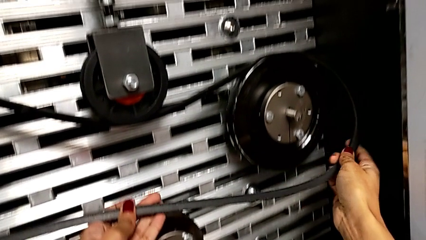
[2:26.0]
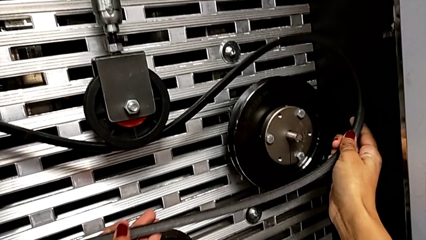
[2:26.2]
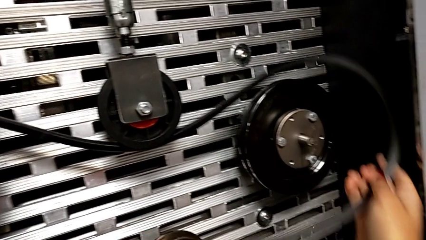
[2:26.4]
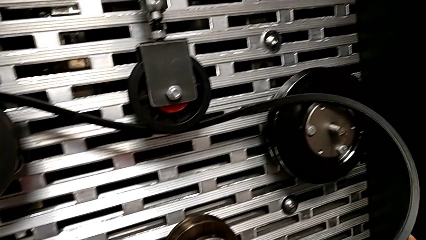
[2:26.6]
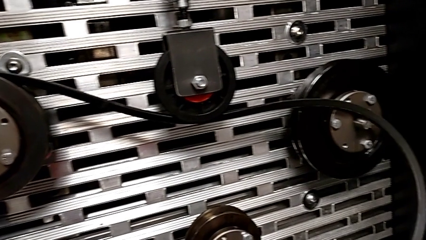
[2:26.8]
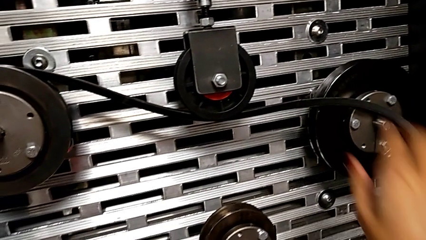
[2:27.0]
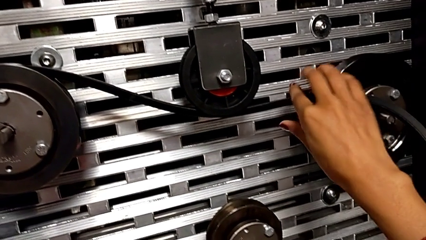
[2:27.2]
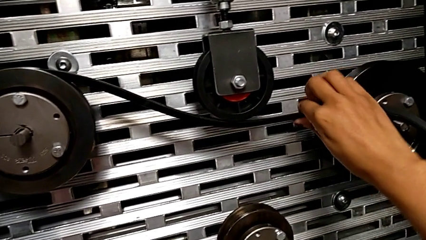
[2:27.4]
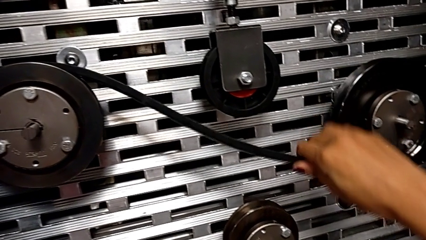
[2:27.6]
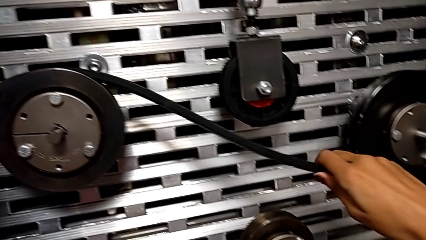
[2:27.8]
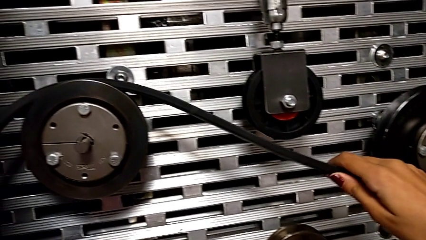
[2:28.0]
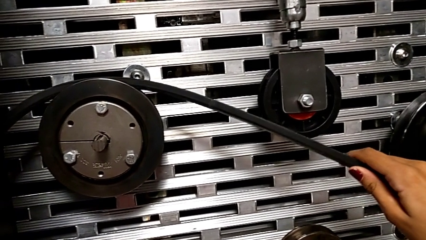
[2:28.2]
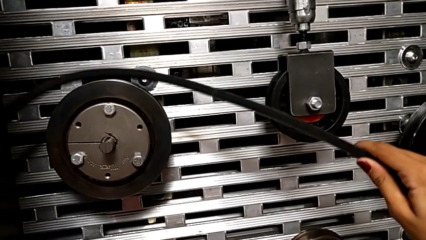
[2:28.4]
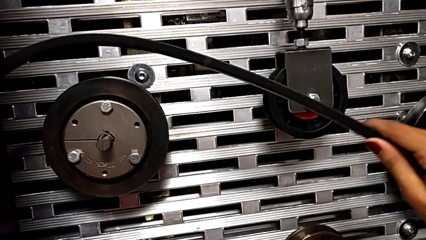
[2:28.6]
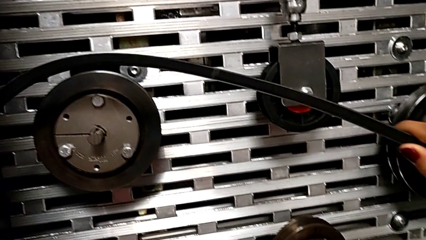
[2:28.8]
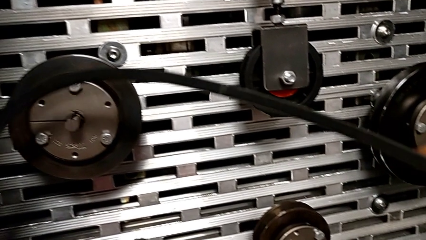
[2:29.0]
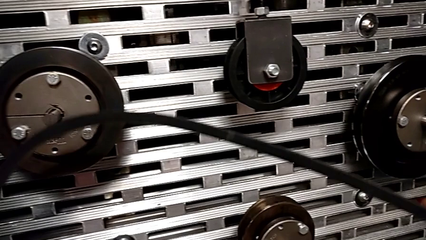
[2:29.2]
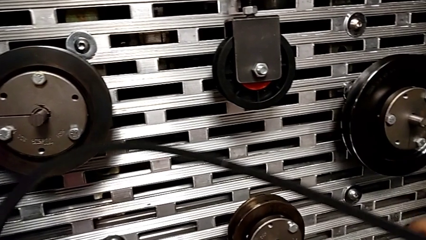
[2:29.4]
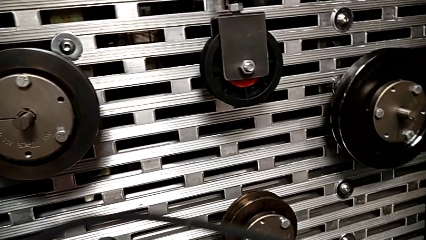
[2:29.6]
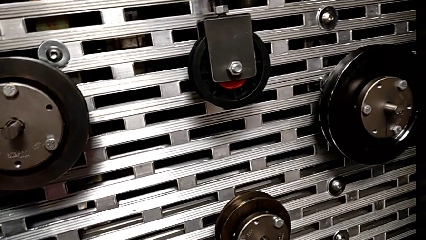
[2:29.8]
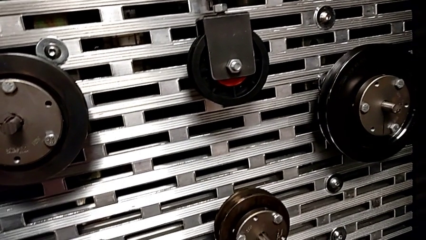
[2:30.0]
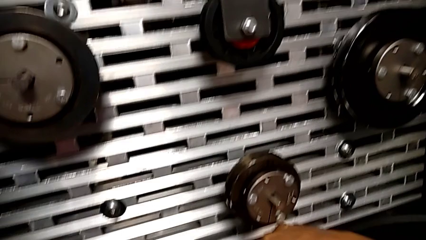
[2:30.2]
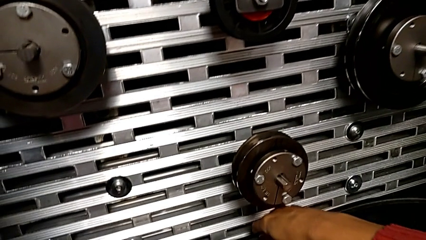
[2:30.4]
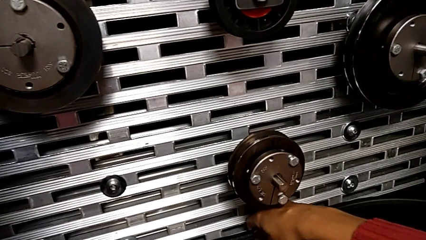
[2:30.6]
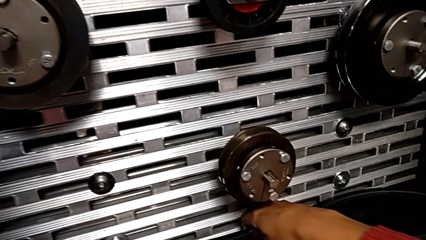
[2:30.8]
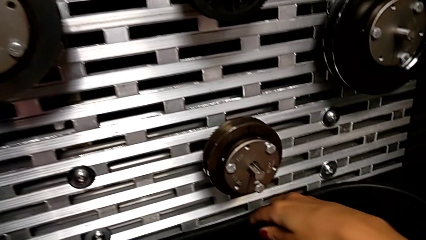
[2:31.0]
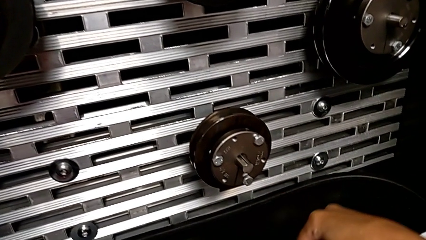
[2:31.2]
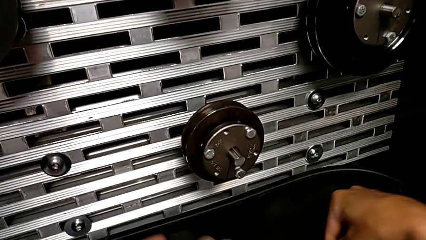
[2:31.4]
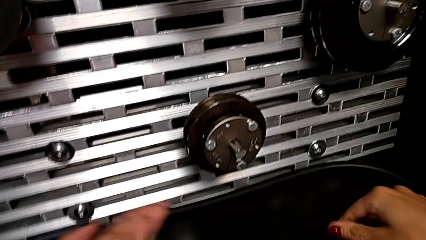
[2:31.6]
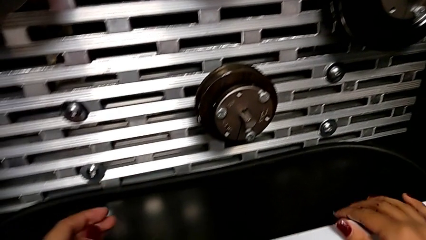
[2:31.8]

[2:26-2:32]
The camera wearer is removing the belt. They keep withdrawing the new belt and place the belt.

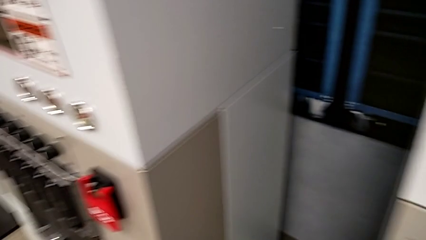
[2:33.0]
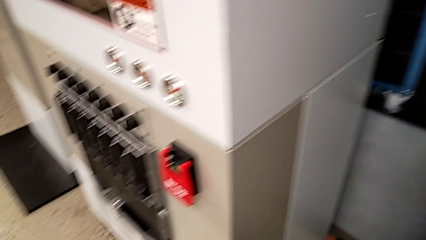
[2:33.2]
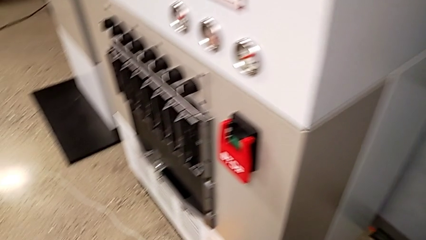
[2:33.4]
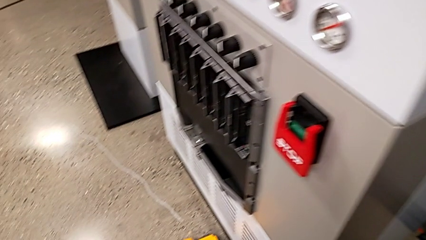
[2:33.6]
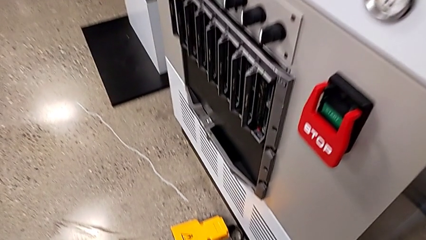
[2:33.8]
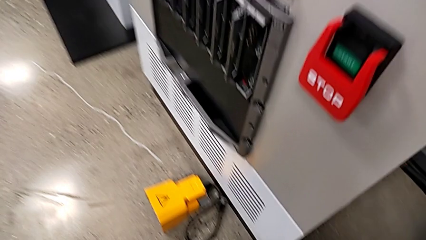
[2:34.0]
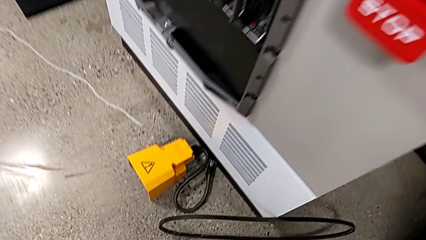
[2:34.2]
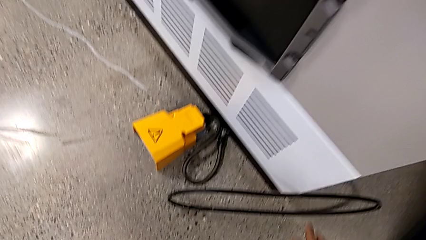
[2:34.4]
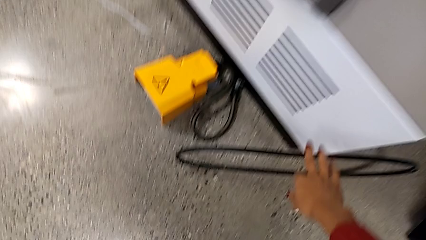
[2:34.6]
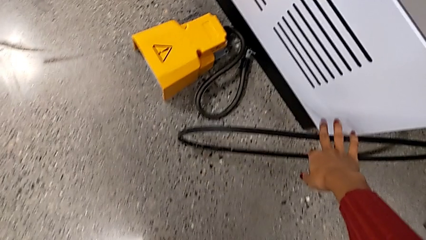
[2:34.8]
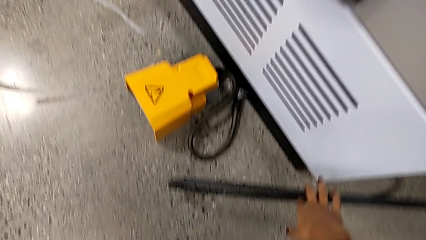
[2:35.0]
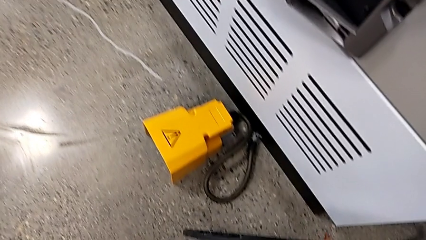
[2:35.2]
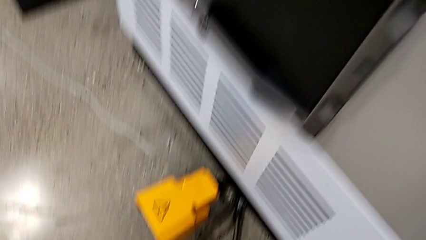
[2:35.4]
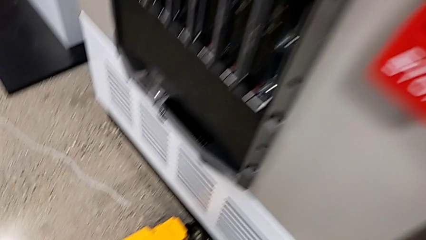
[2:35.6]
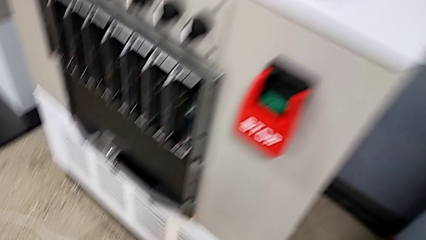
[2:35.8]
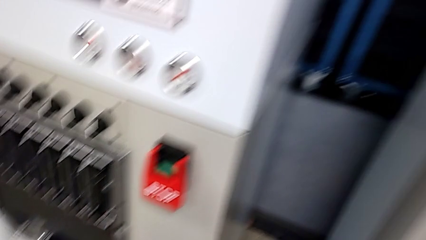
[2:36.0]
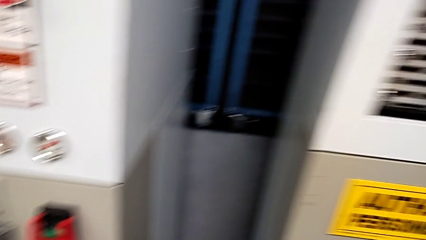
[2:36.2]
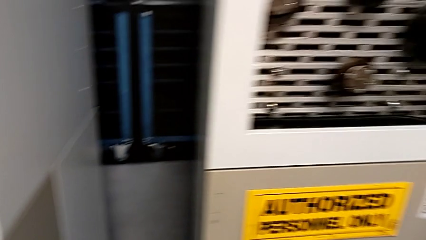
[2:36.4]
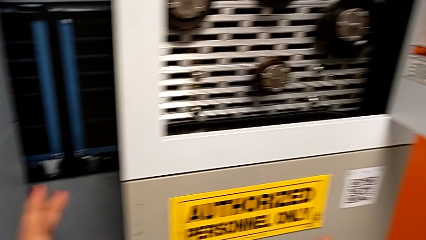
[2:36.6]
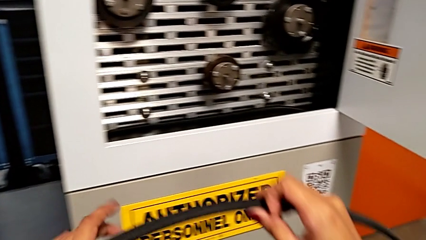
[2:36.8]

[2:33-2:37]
The camera wearer picks up the discarded belt. They grab the damaged belt.

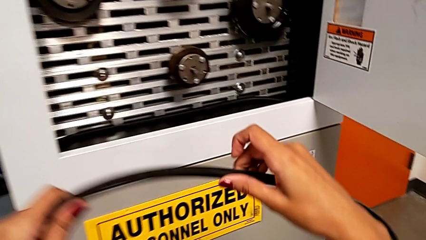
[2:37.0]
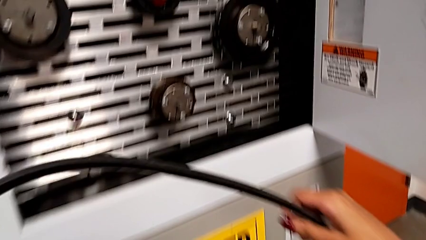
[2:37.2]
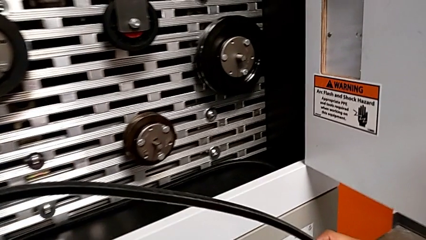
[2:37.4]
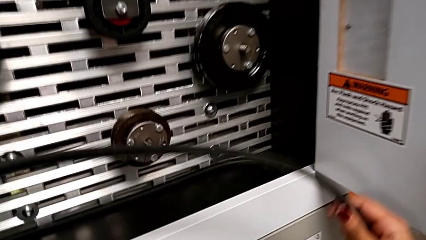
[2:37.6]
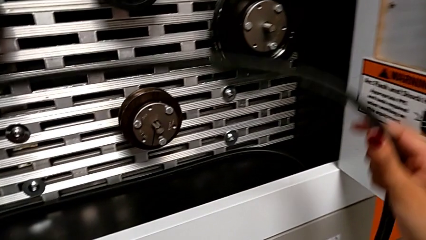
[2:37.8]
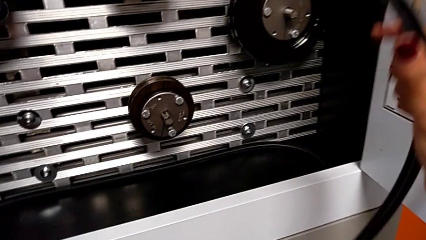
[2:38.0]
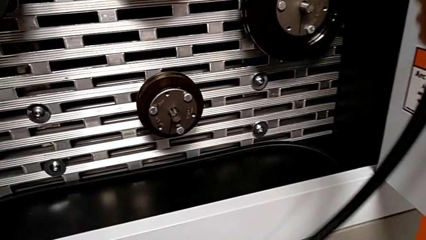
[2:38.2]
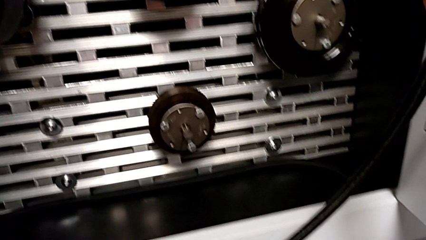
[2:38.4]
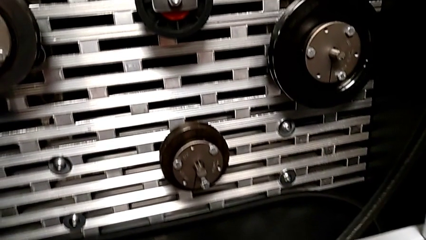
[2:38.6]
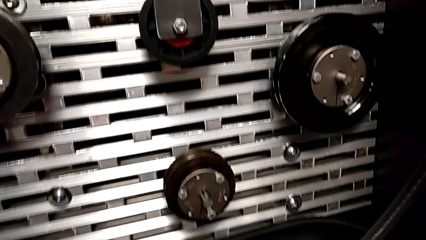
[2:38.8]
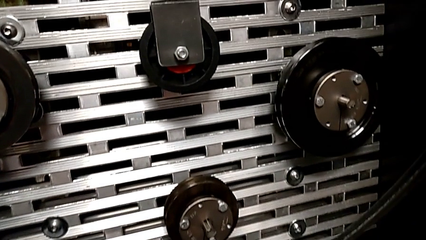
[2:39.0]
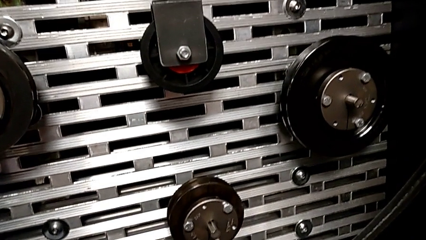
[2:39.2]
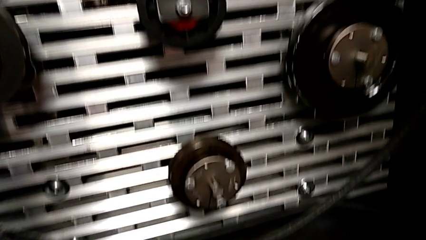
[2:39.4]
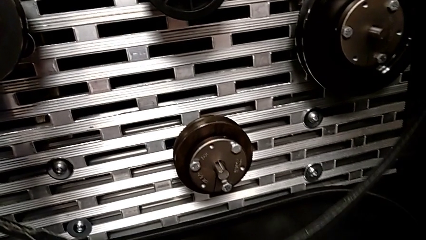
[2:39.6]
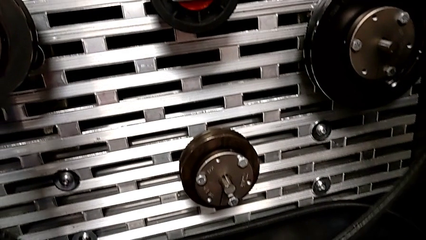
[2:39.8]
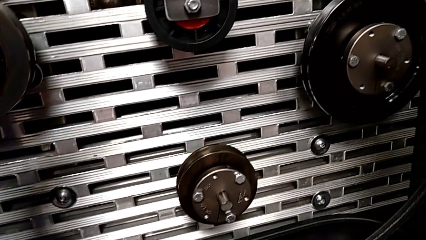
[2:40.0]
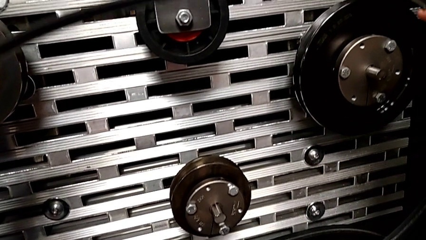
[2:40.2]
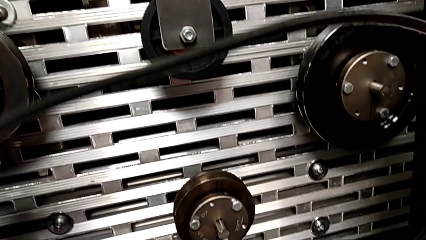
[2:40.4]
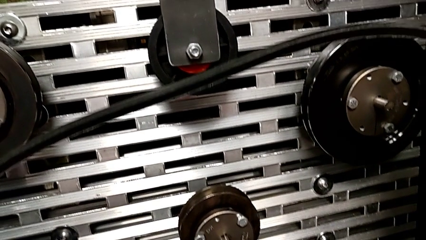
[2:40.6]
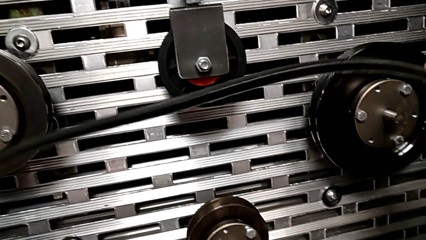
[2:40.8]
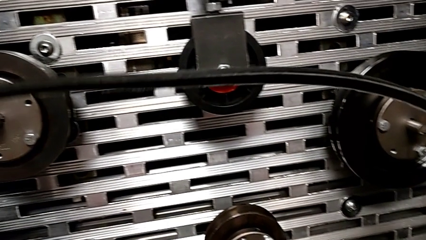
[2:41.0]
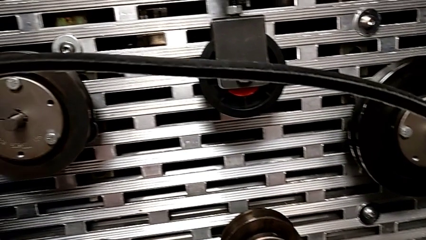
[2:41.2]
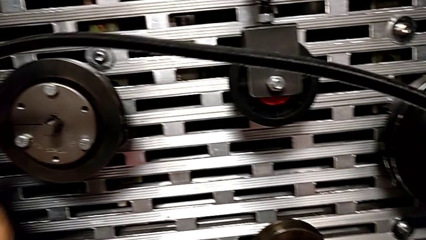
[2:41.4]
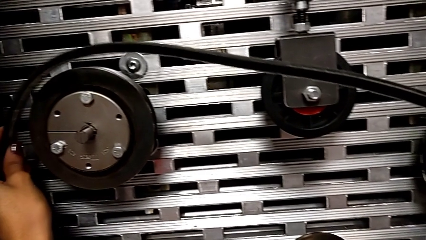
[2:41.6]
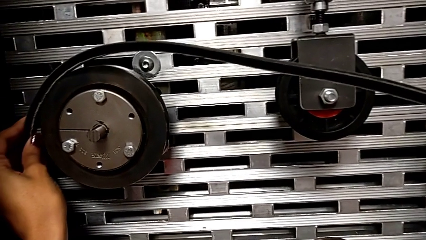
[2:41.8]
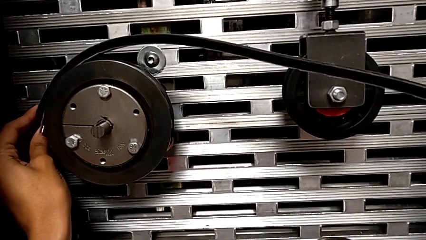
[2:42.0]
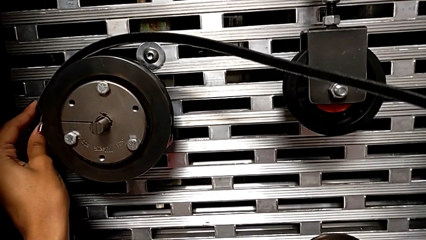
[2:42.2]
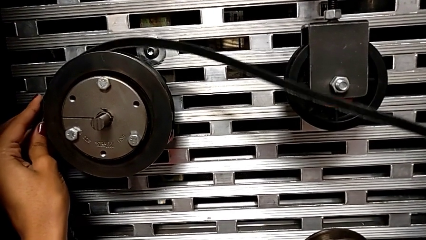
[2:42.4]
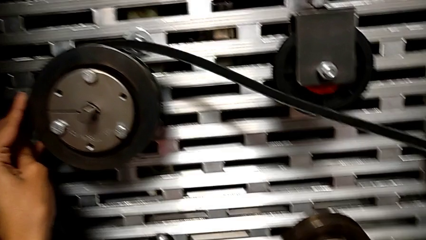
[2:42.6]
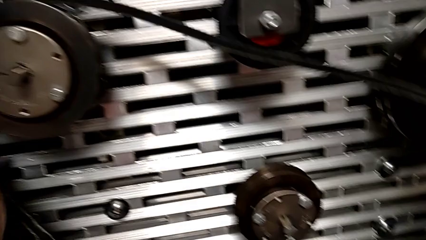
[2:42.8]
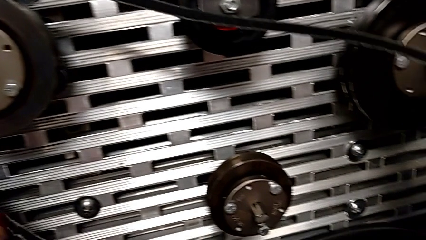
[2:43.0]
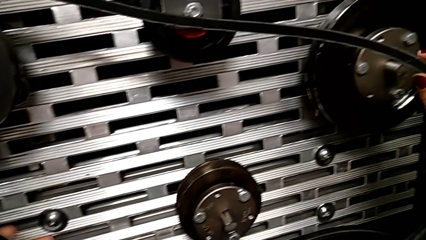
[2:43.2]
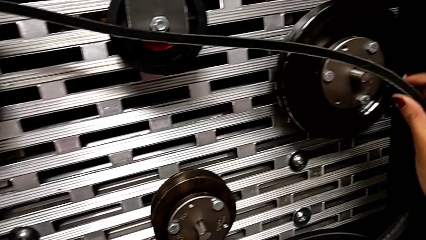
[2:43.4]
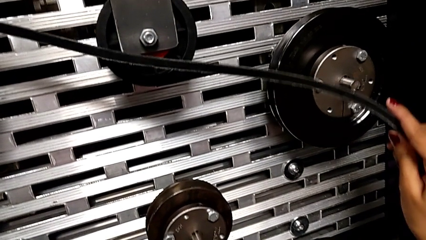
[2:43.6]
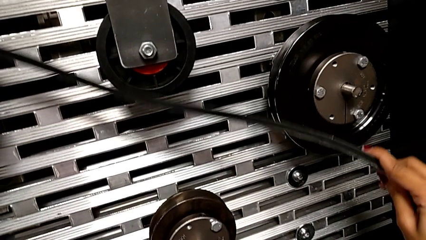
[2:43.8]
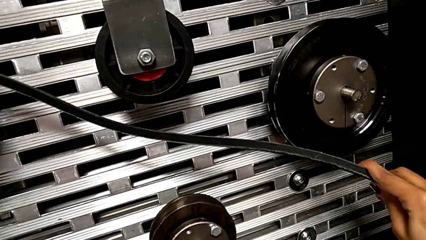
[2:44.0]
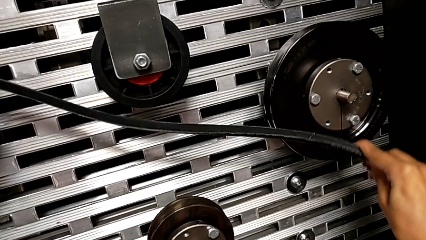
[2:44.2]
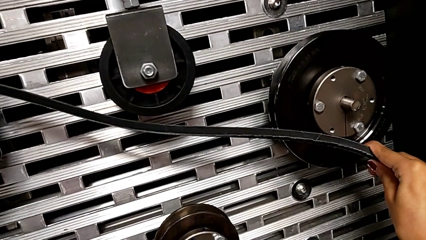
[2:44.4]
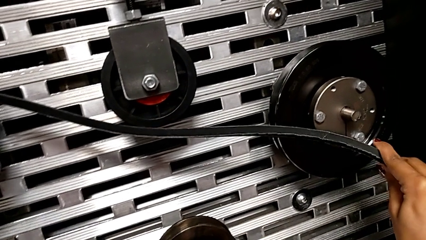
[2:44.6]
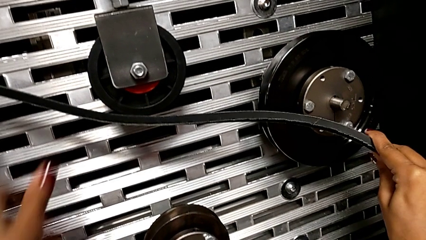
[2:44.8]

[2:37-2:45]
The camera wearer is installing the belt that is damaged. They lift the belt and begin to assemble the damaged belt.
